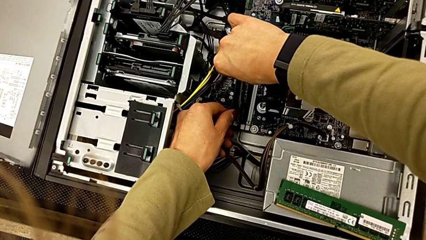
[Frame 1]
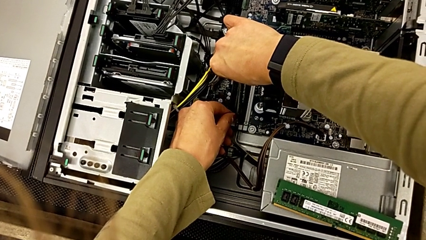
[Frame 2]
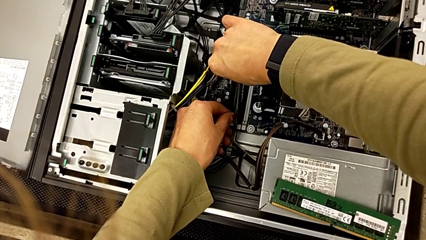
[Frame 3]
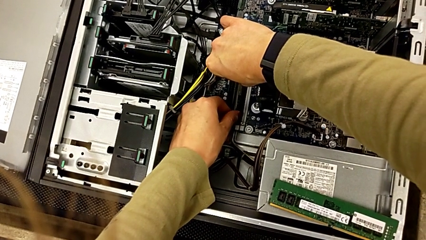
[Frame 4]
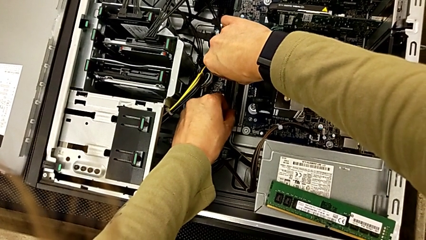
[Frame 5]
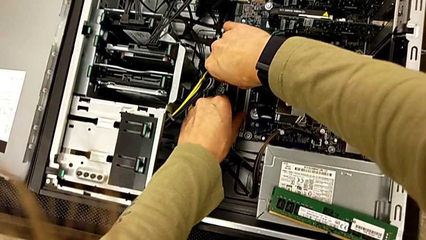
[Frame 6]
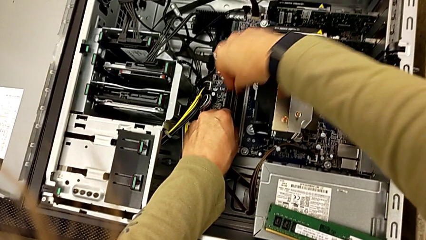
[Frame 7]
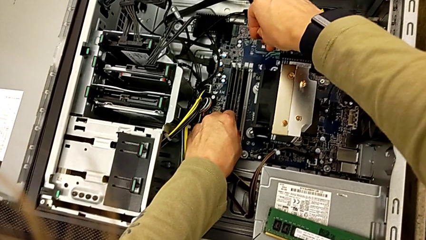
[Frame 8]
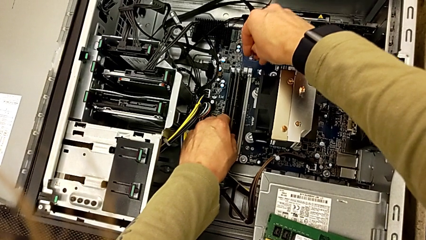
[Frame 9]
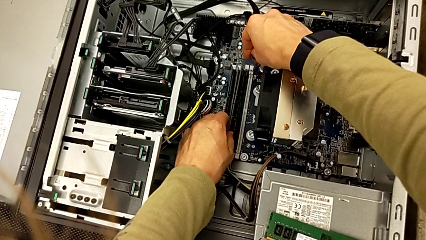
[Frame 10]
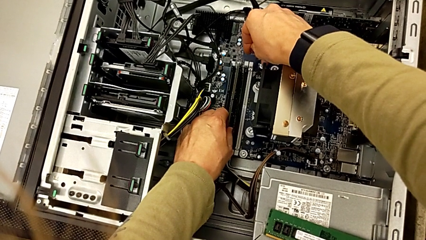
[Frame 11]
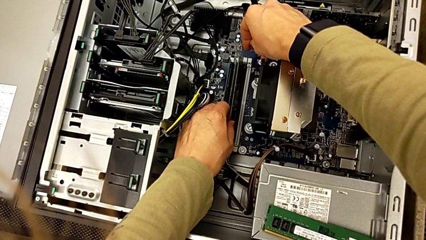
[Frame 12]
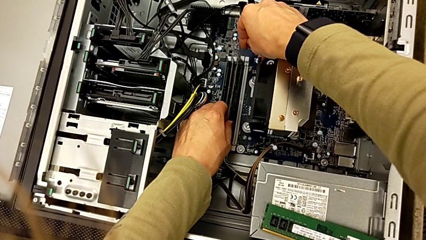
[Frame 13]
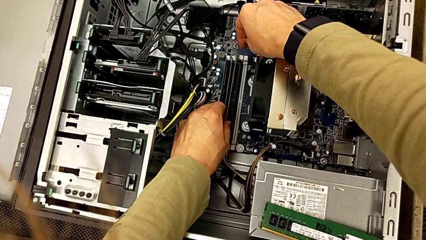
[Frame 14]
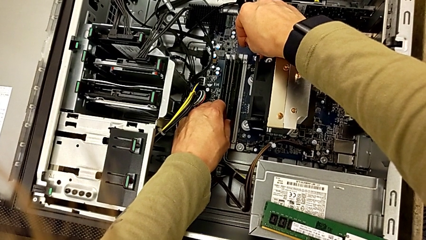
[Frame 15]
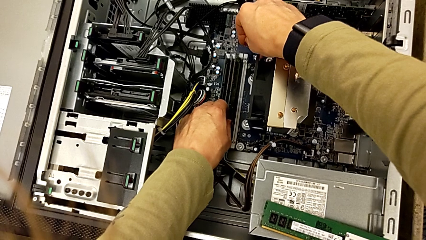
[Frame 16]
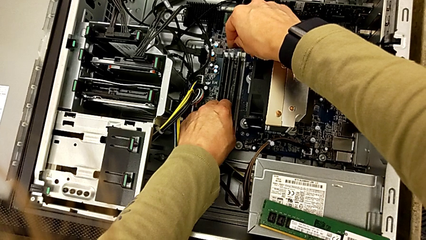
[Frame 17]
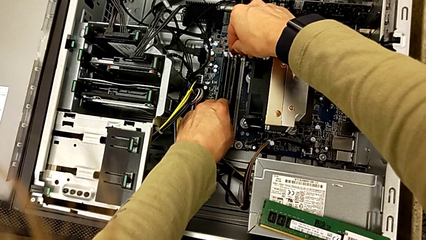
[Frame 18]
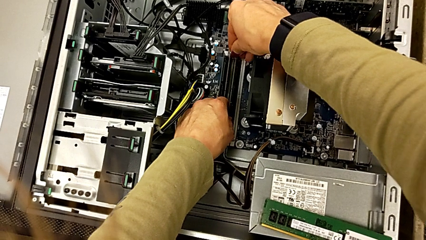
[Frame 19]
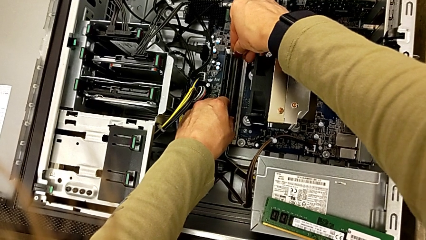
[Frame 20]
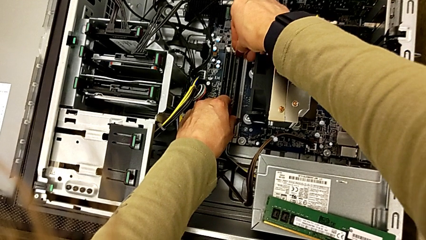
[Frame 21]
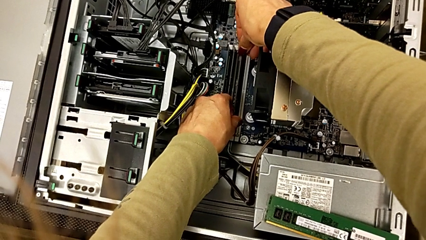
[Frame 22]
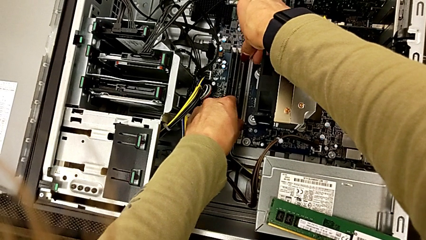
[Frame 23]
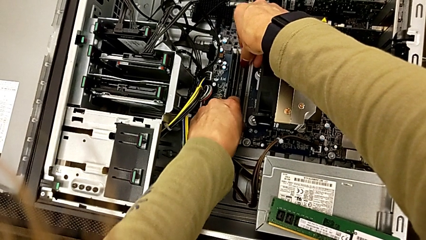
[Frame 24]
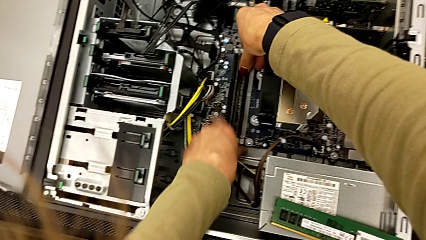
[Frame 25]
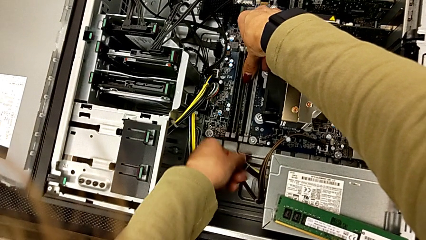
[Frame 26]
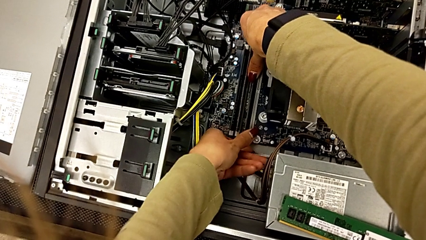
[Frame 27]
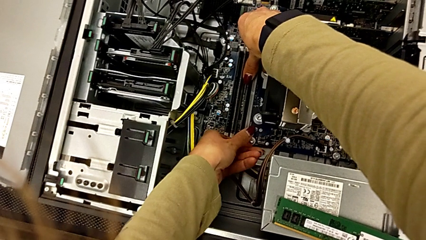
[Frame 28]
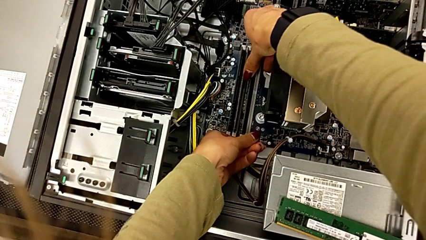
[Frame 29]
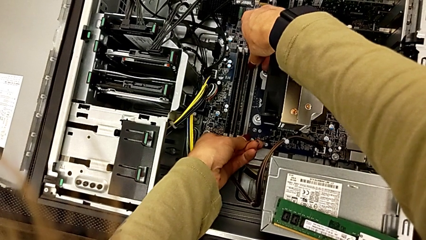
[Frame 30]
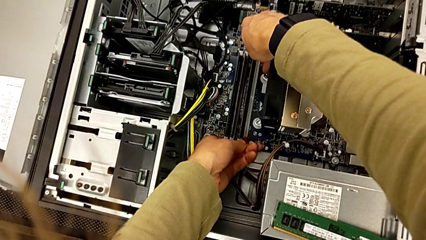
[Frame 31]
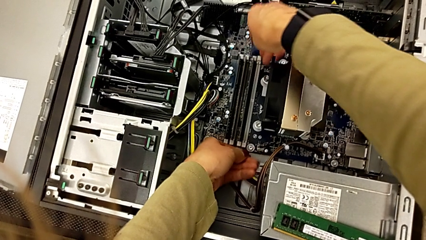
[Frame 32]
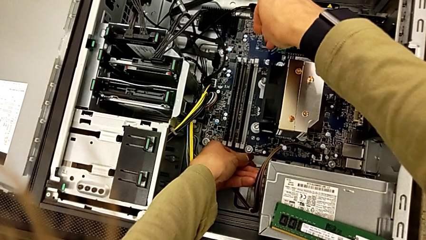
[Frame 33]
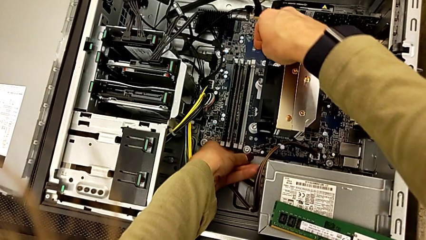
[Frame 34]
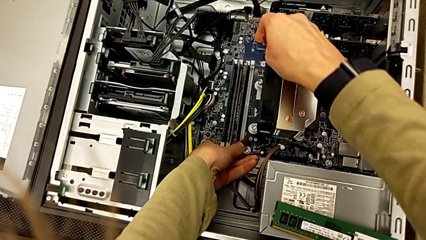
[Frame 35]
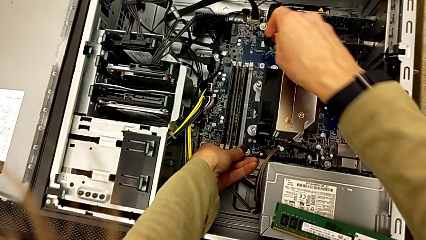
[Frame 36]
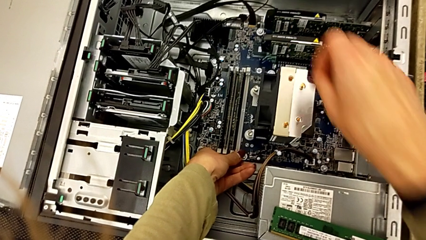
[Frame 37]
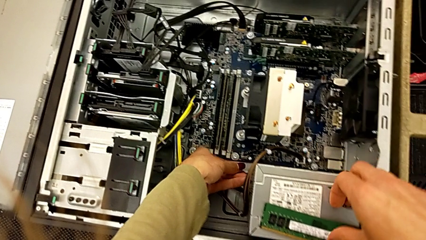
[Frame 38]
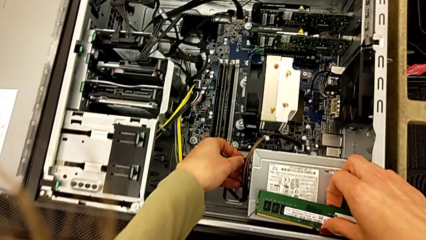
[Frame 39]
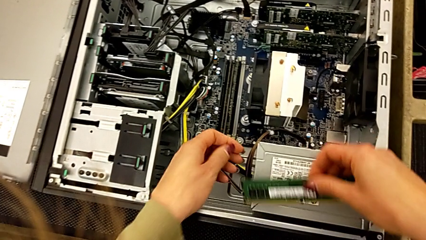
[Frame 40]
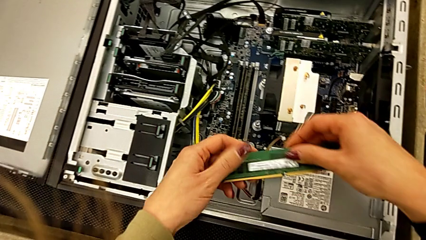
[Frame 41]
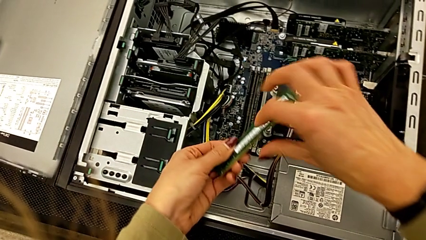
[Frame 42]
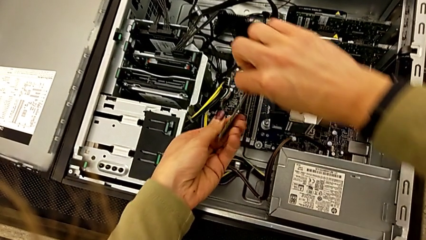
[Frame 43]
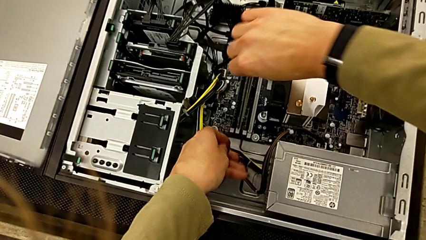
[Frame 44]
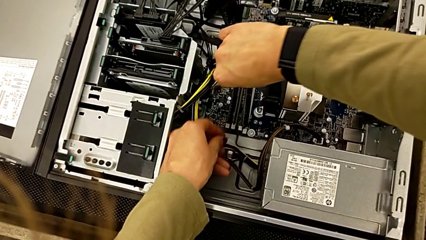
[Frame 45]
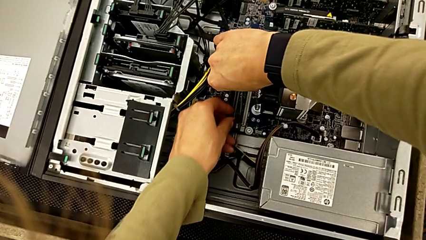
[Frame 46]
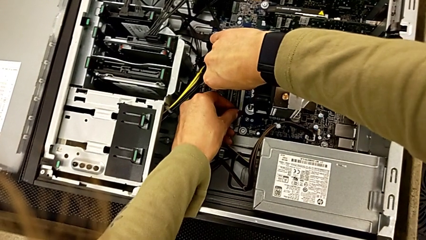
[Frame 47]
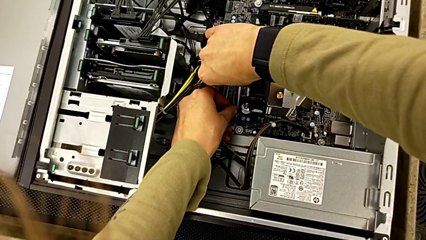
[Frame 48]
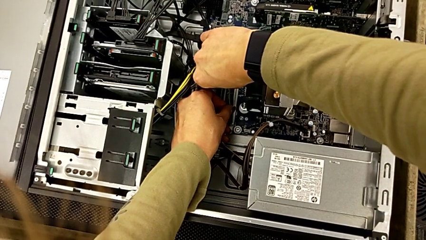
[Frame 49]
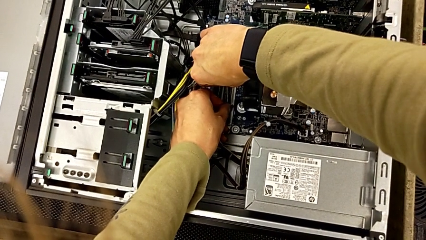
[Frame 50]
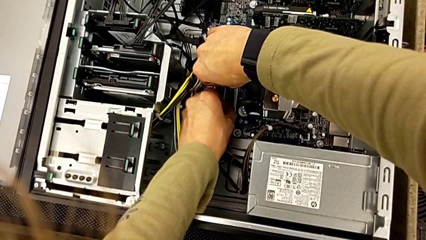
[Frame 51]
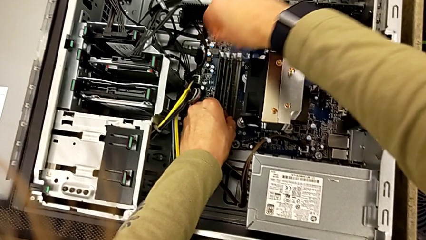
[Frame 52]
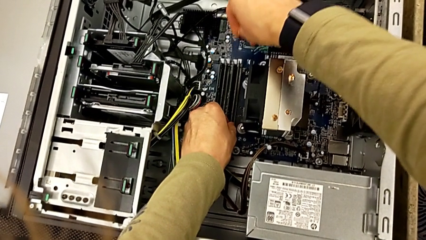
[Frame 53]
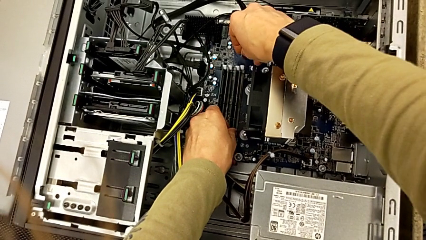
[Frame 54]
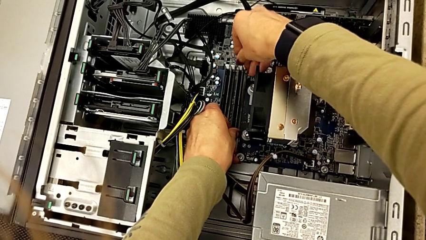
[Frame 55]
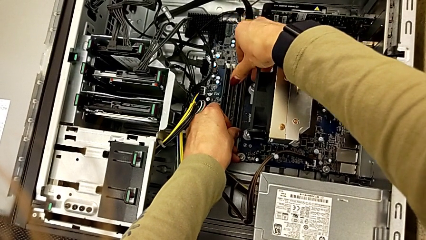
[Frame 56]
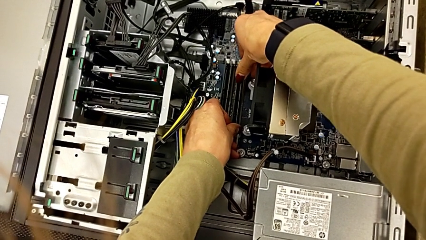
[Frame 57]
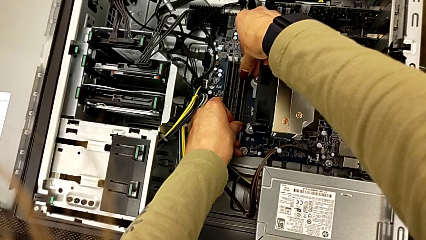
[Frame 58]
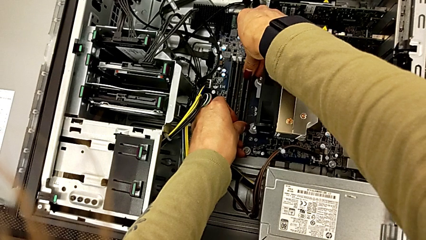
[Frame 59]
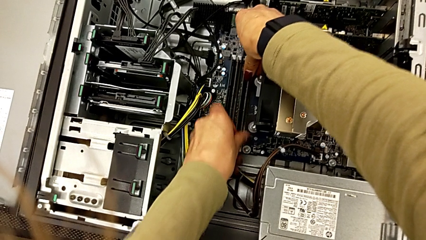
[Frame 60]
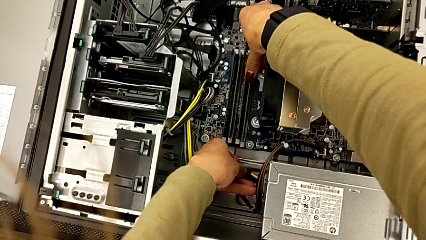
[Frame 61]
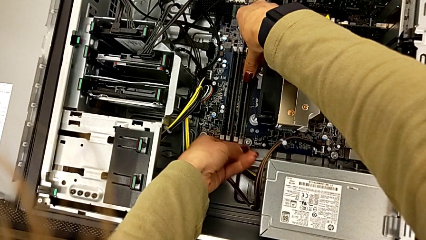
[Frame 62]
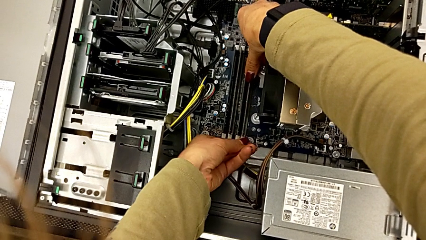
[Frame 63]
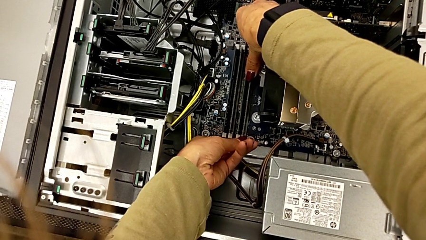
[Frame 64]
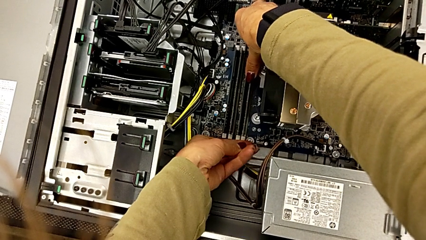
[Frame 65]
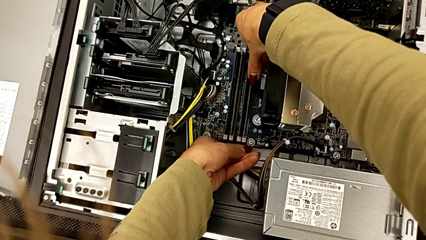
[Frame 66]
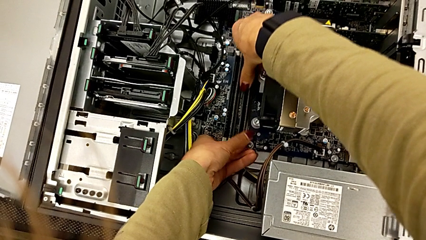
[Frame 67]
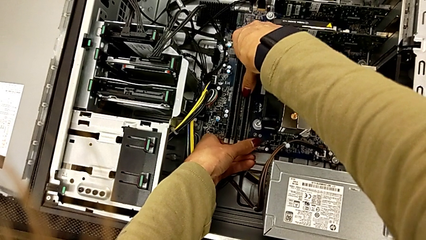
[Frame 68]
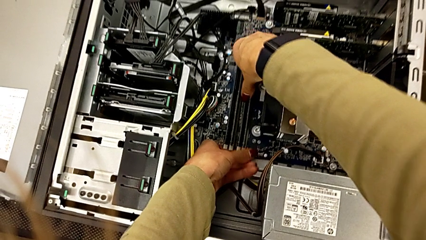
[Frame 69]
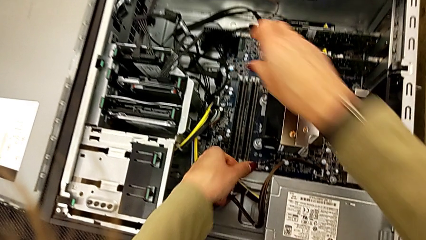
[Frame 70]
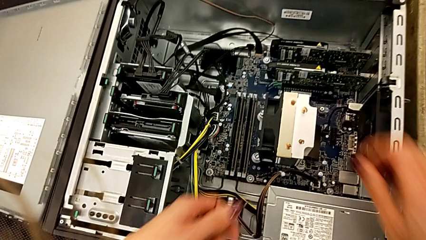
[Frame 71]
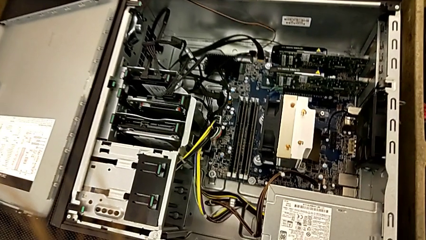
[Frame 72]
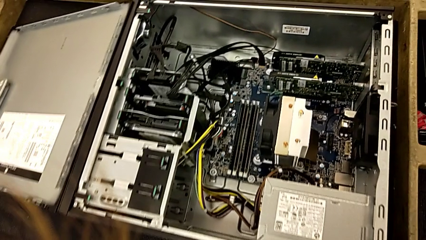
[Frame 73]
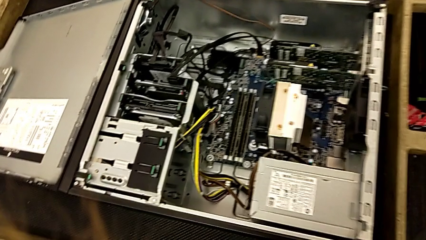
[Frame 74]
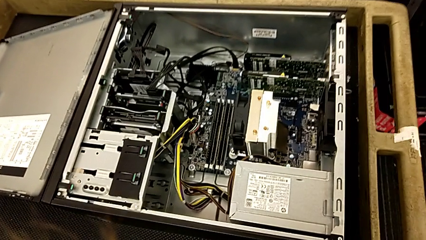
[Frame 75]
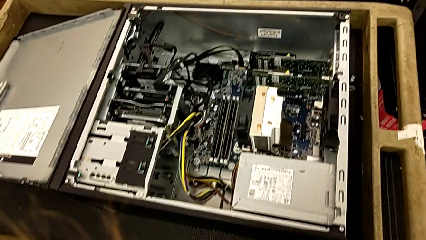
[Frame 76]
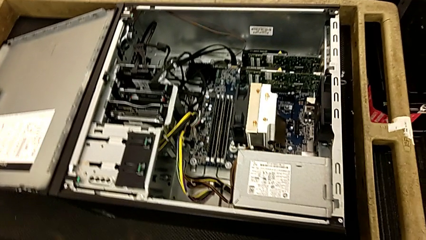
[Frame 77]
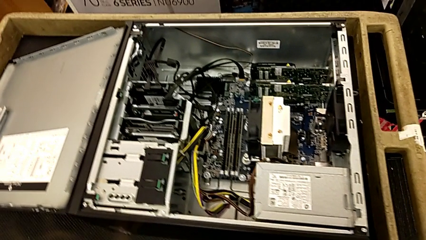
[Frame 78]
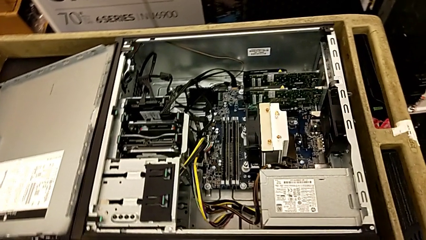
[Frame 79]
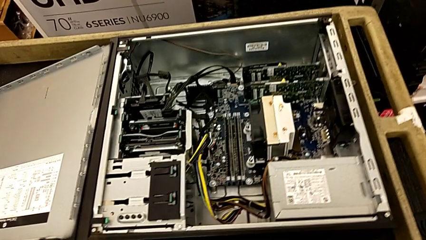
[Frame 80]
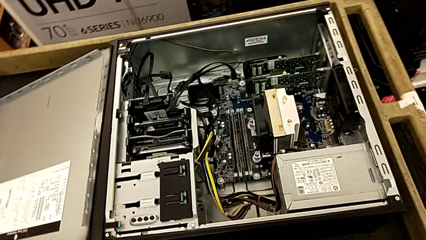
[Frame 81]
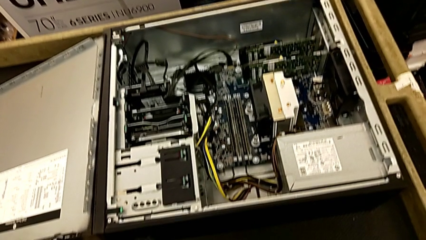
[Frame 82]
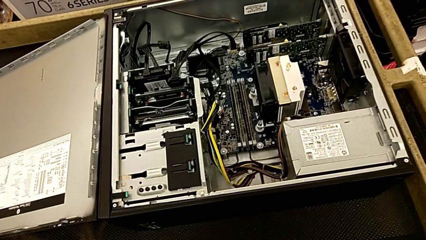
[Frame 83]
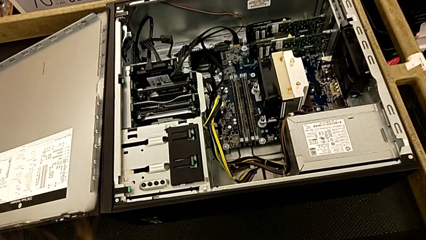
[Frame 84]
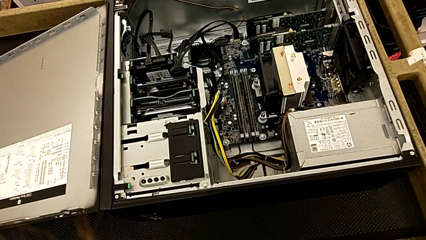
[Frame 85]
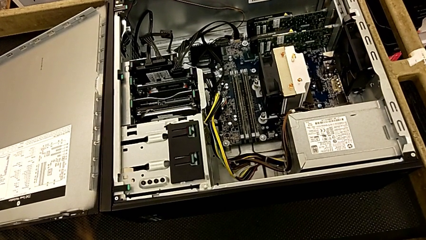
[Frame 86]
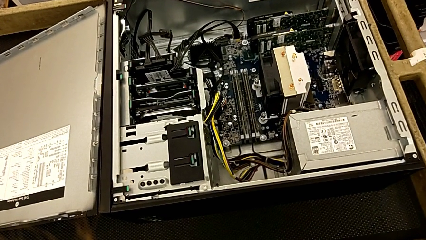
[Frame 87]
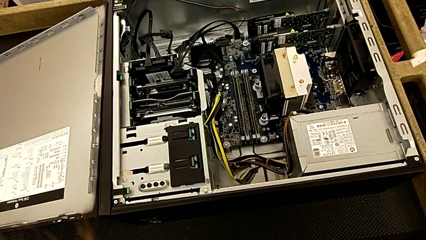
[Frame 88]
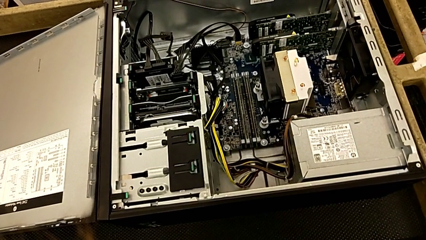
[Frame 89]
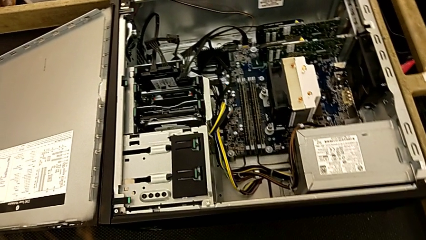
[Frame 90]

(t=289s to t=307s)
The camera wearer is attaching the RAM to something. They align the RAM, assemble it, grab it, align it and assemble it.
